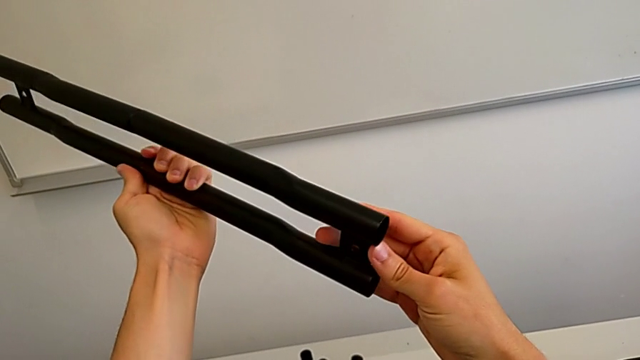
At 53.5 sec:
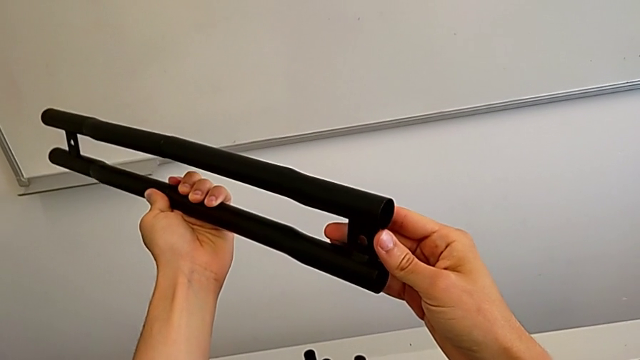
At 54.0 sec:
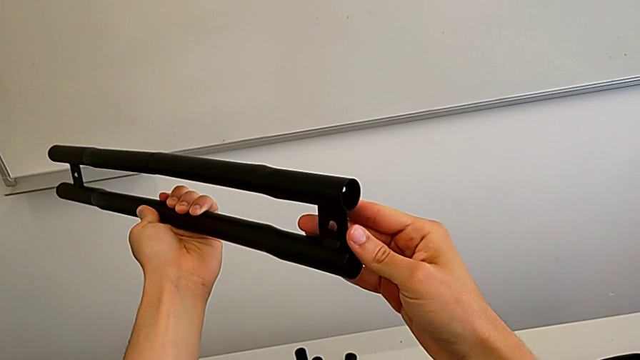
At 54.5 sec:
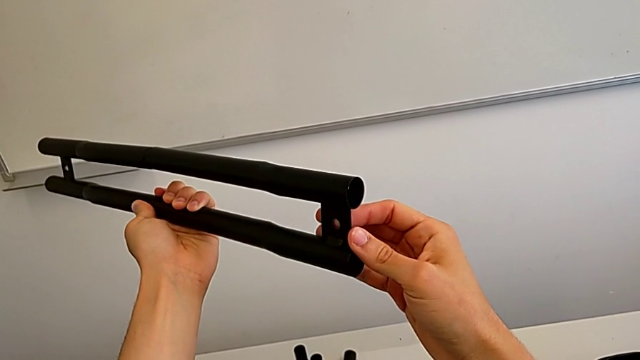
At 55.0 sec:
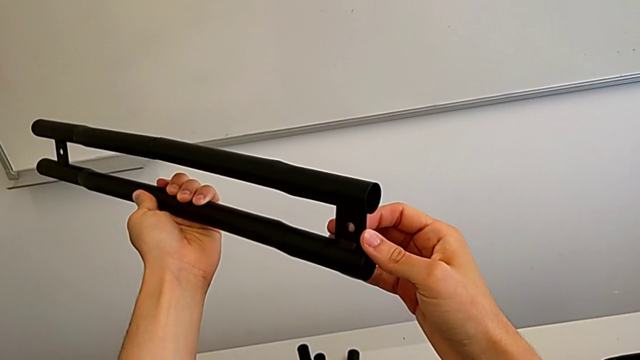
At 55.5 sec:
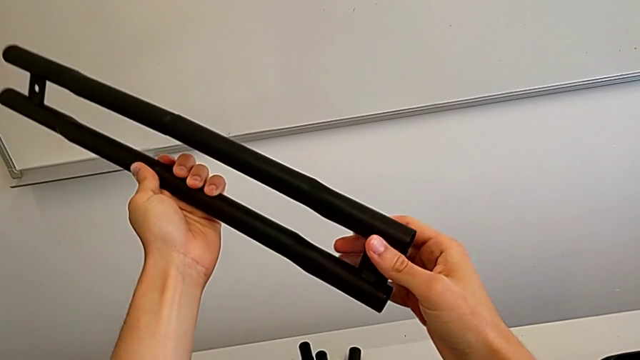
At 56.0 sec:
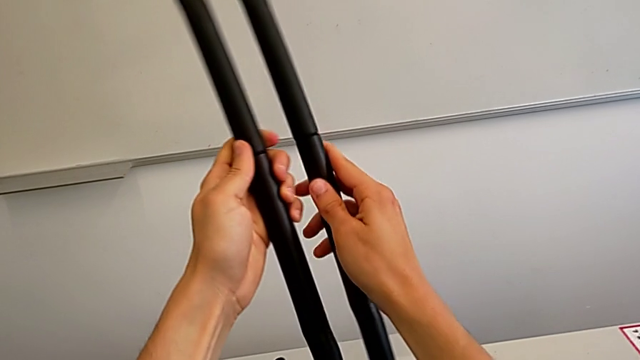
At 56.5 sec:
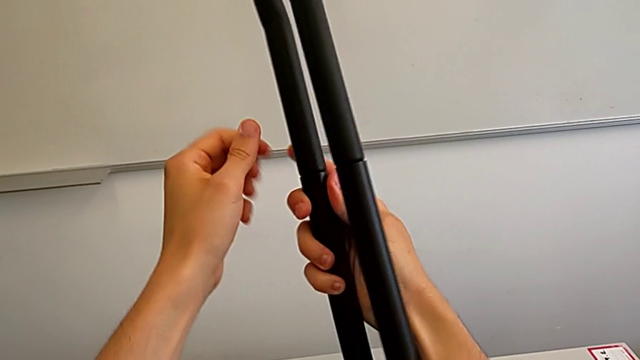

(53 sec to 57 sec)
The camera wearer is attaching the legs together. They keep inspecting the leg.

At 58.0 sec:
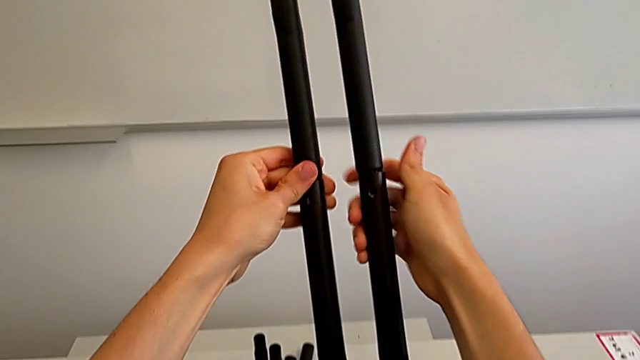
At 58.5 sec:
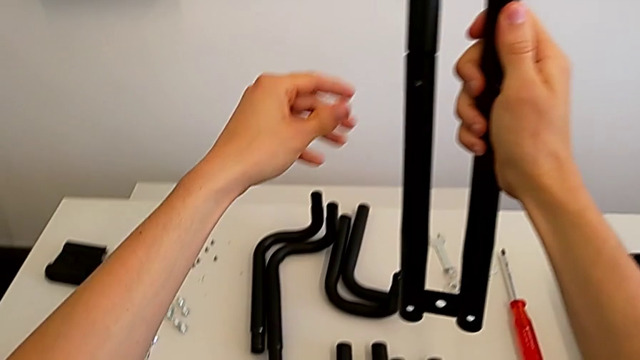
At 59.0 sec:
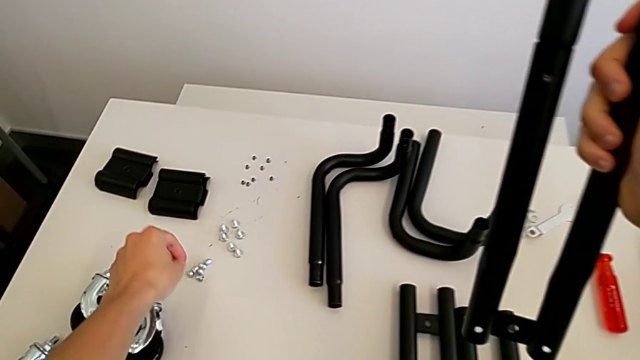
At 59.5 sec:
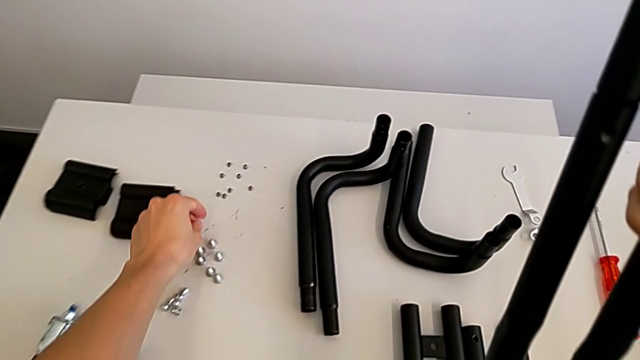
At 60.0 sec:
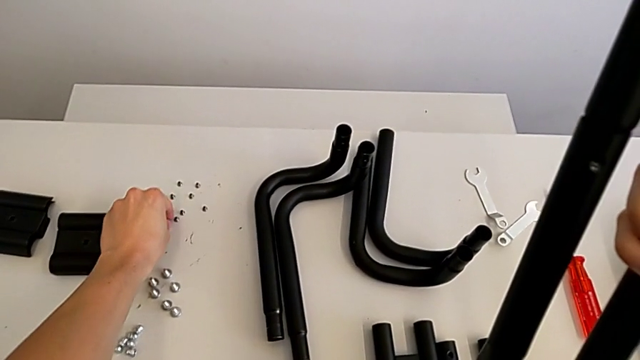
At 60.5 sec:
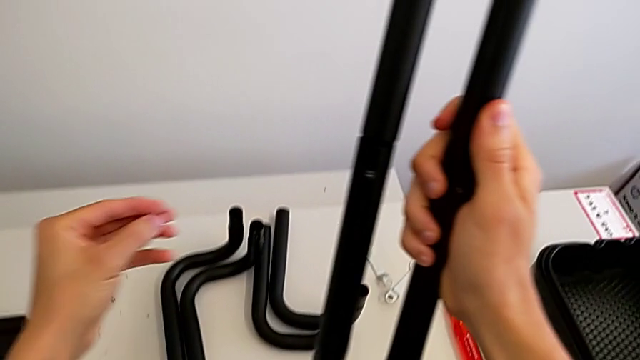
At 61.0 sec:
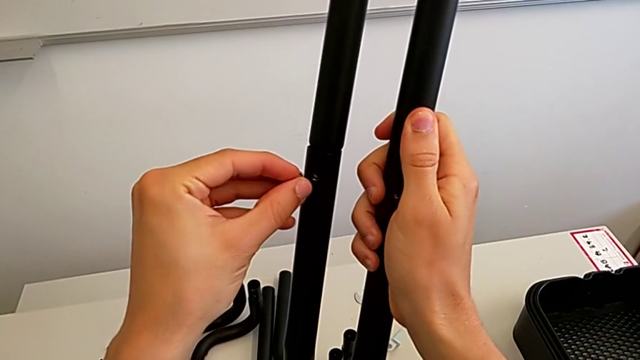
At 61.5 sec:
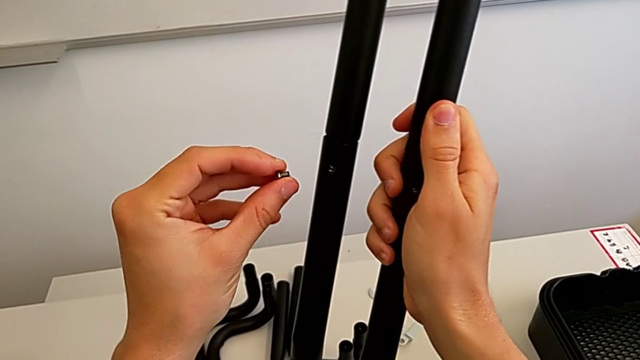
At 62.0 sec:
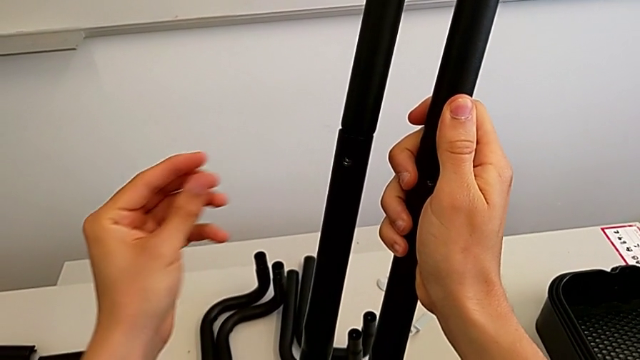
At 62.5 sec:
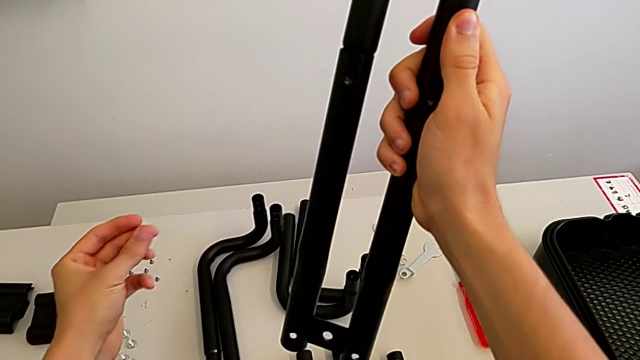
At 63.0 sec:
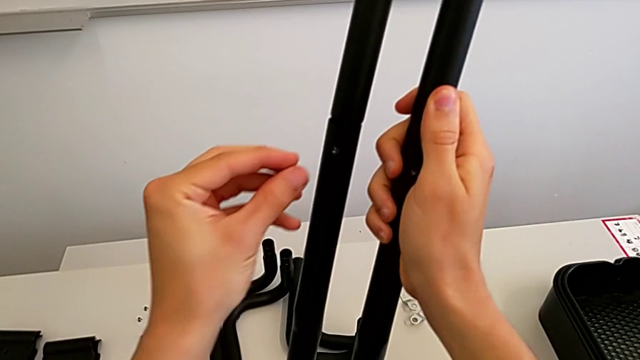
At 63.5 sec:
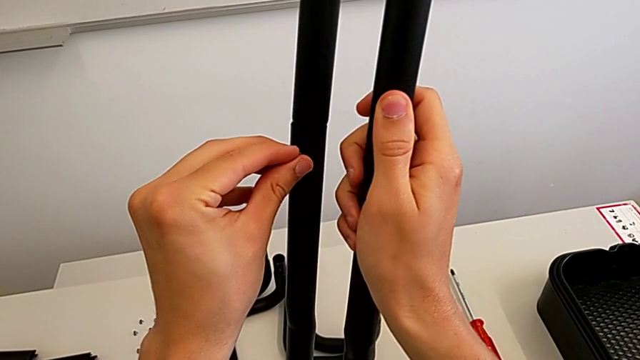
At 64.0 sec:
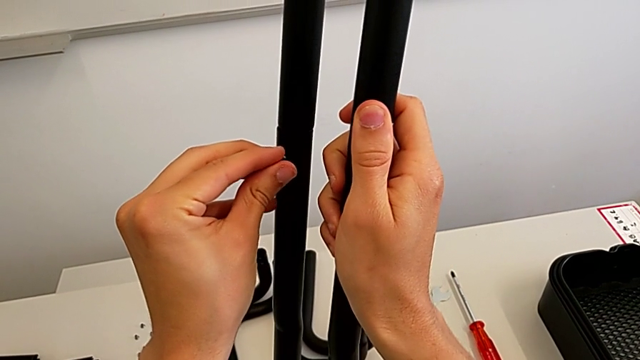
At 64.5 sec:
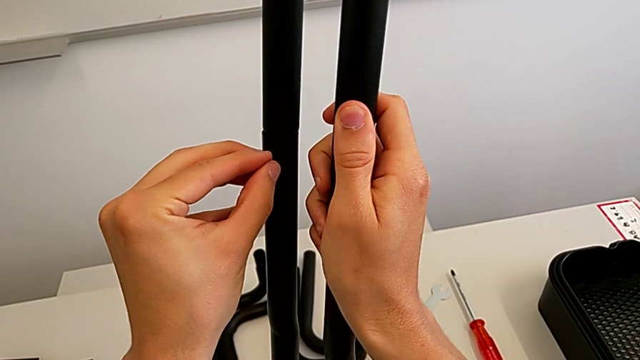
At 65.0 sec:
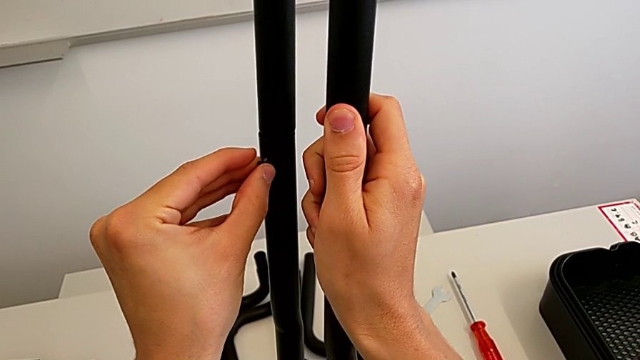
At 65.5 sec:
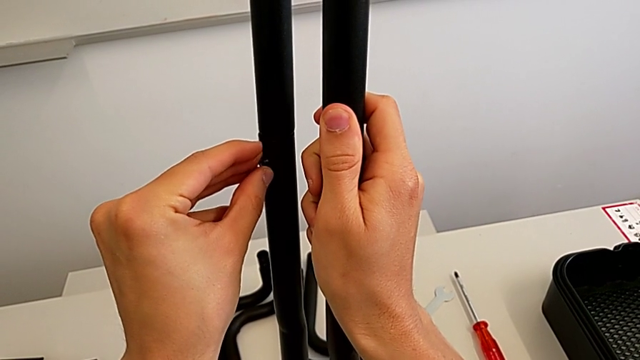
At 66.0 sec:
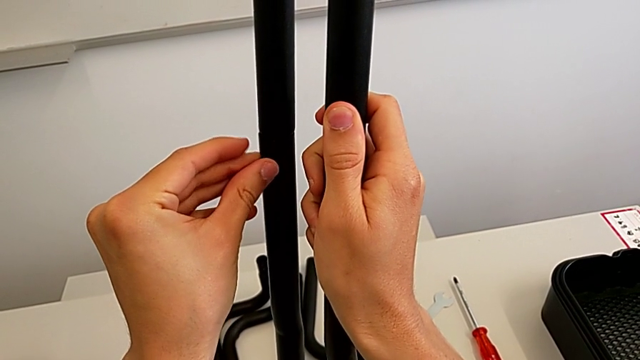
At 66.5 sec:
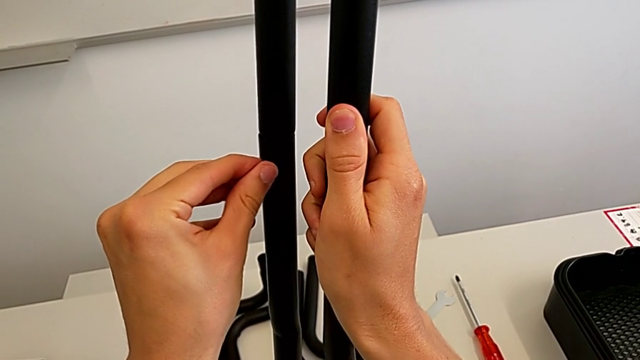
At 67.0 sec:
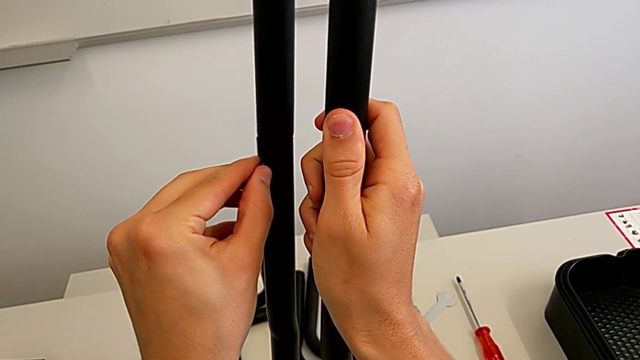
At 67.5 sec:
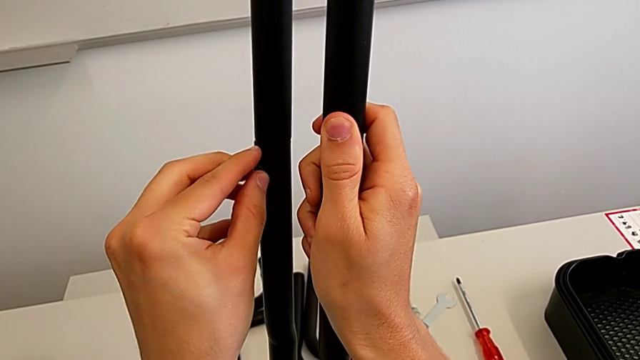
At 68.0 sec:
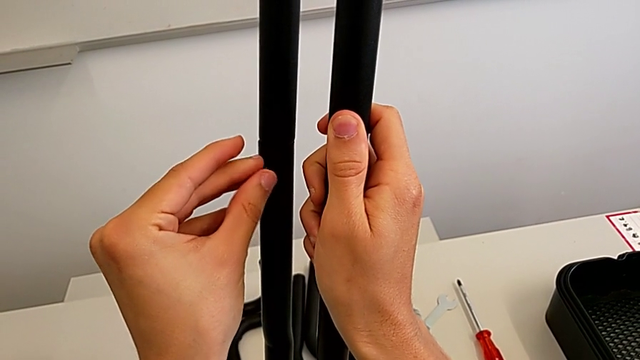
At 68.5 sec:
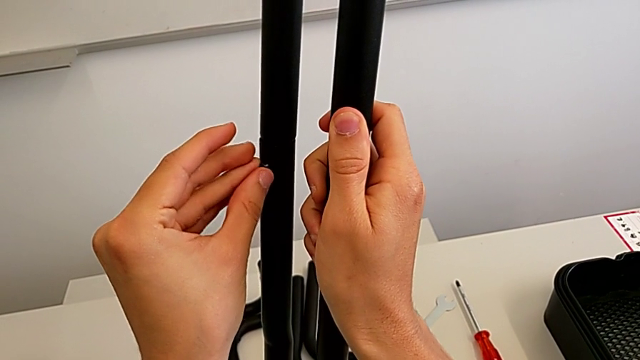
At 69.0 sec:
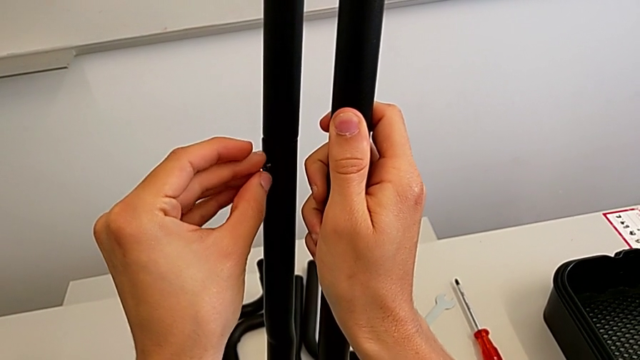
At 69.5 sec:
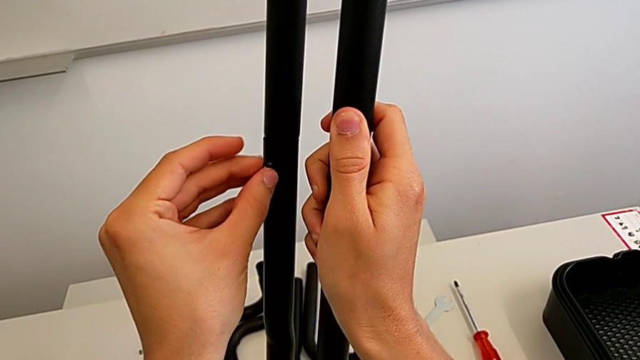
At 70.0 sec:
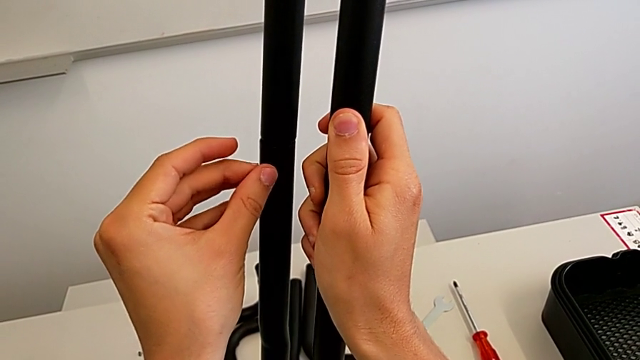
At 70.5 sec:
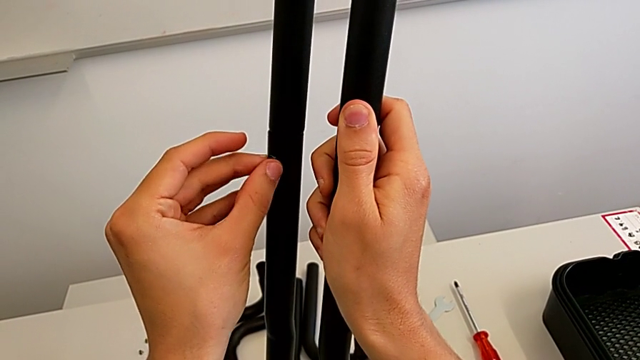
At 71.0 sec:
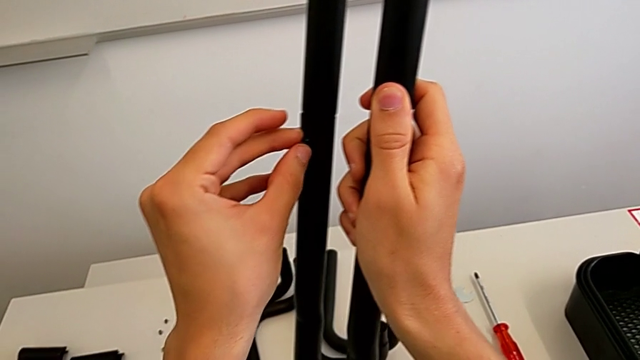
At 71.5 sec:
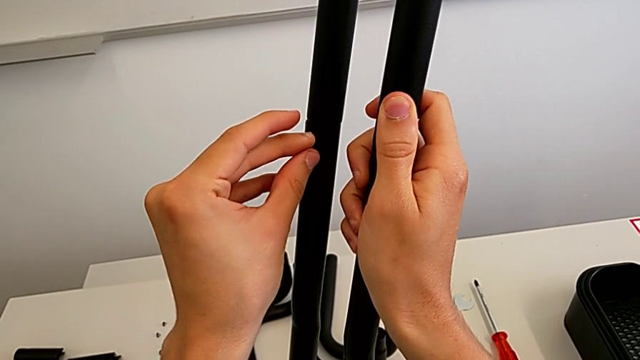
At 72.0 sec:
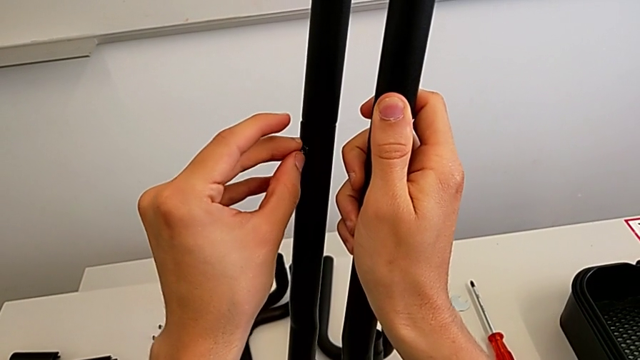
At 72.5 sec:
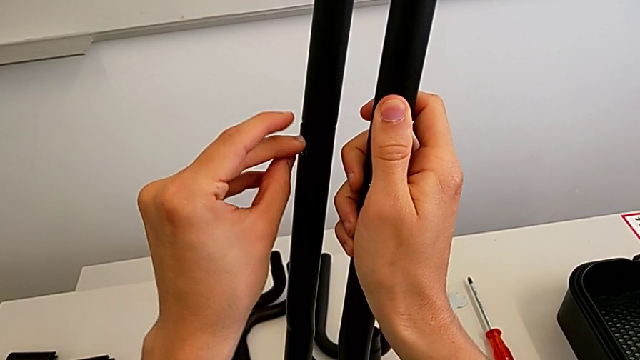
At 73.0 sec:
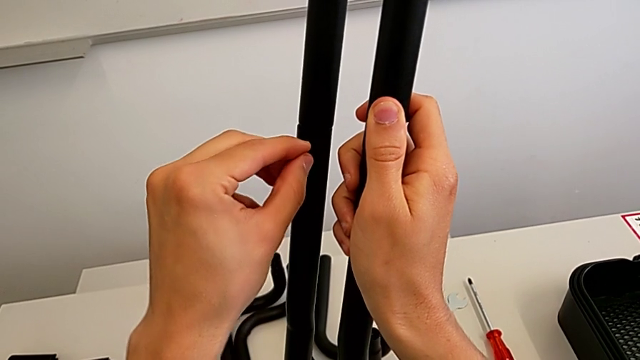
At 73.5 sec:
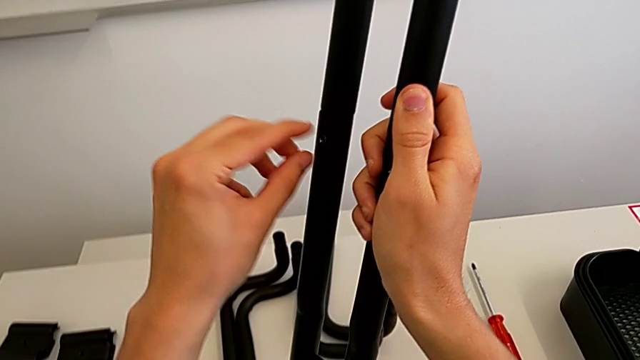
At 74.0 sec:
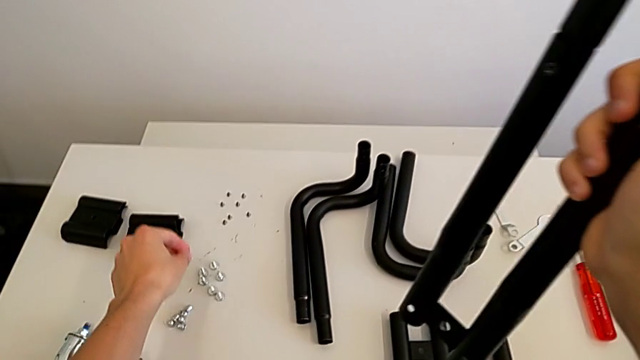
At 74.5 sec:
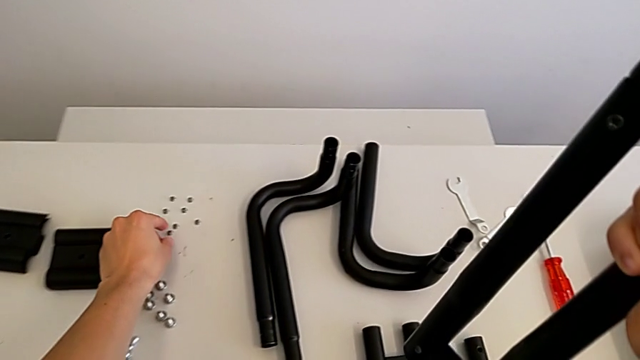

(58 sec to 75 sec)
The camera wearer is tightening the bolts into the leg. They grab the bolt, insert it, screw it and grab it.
